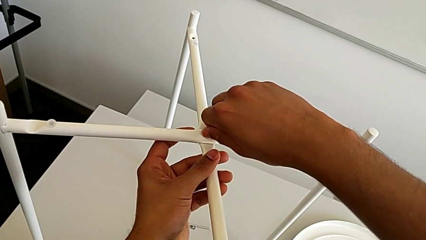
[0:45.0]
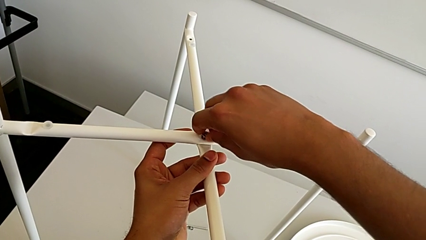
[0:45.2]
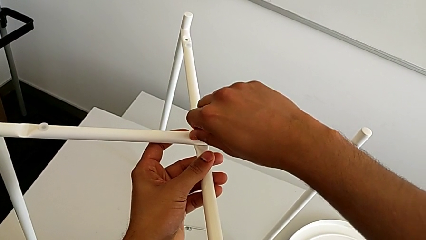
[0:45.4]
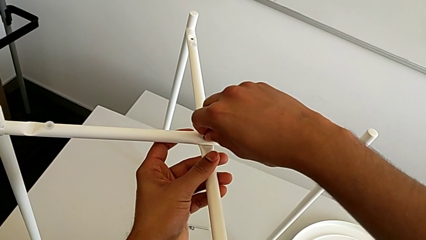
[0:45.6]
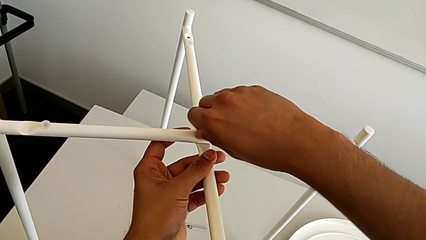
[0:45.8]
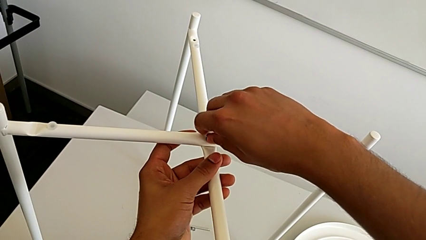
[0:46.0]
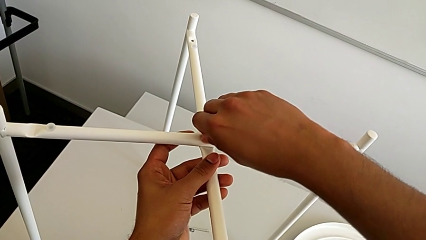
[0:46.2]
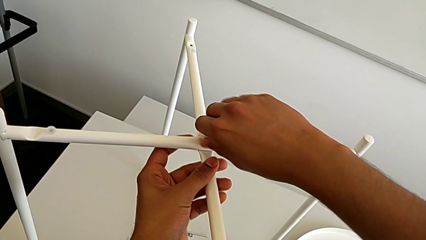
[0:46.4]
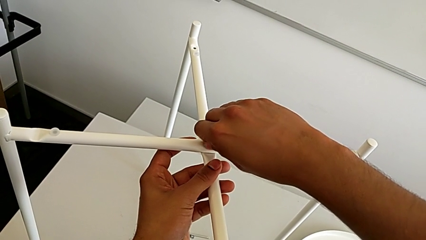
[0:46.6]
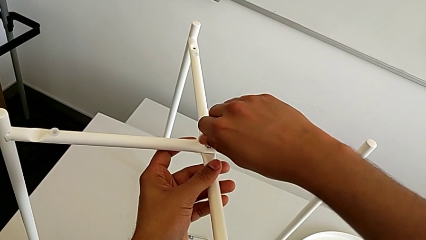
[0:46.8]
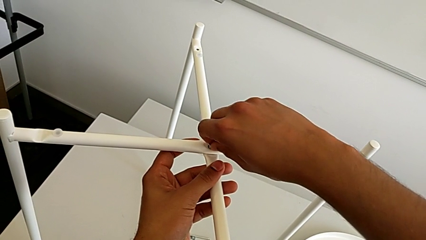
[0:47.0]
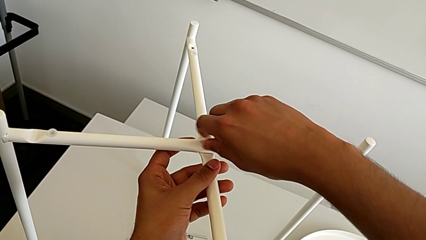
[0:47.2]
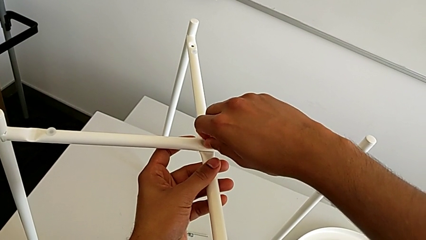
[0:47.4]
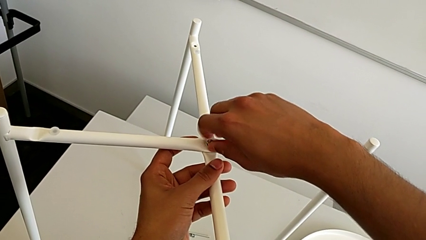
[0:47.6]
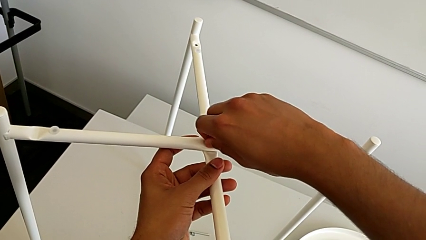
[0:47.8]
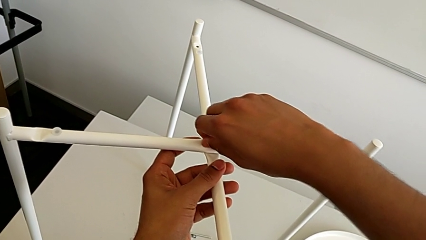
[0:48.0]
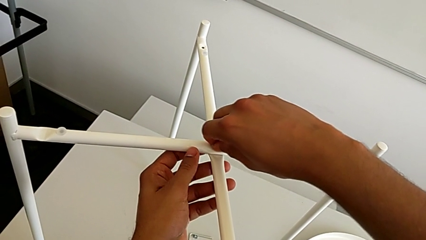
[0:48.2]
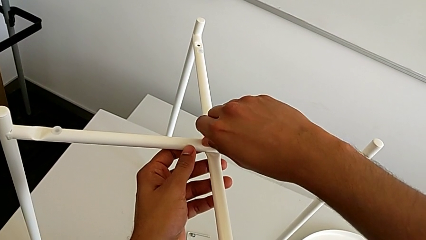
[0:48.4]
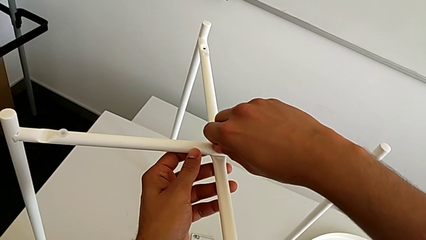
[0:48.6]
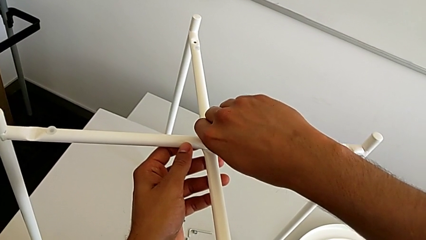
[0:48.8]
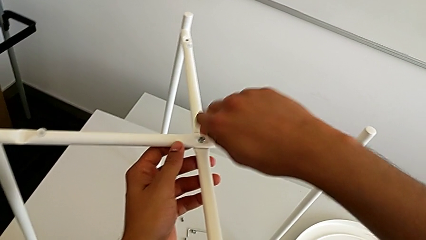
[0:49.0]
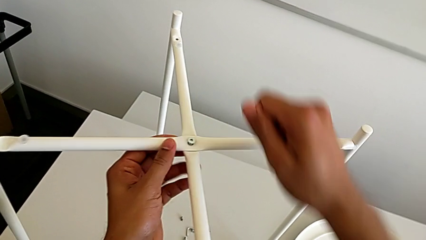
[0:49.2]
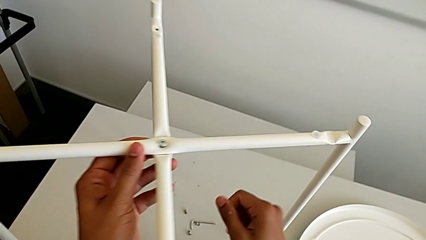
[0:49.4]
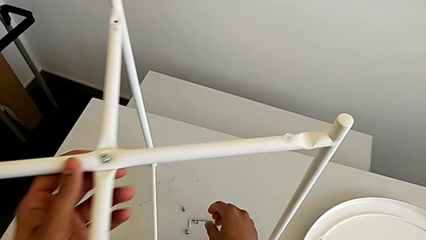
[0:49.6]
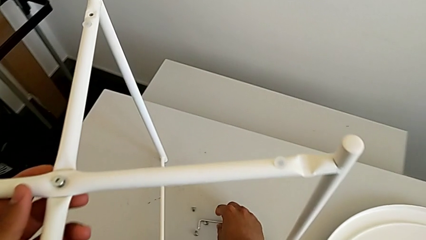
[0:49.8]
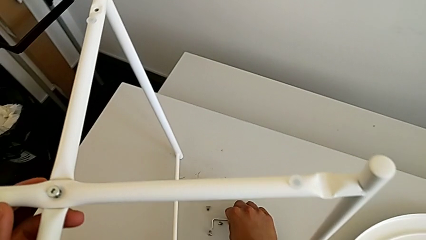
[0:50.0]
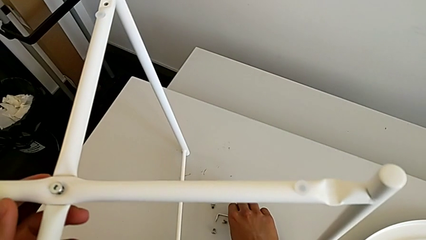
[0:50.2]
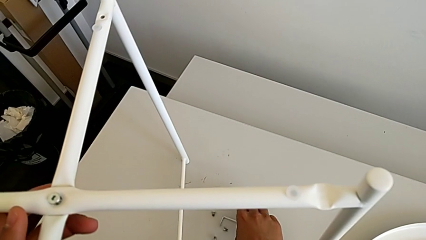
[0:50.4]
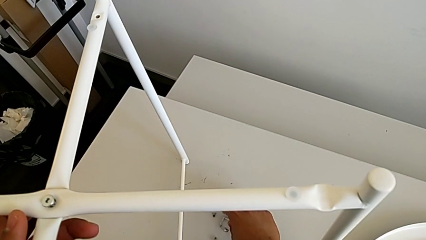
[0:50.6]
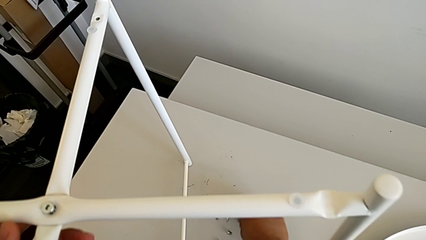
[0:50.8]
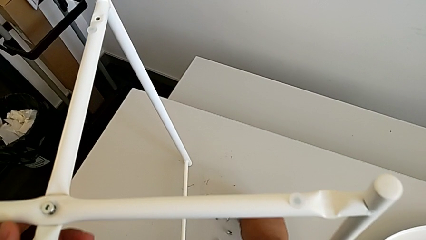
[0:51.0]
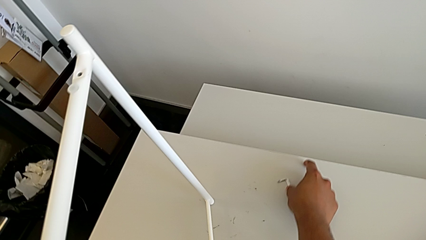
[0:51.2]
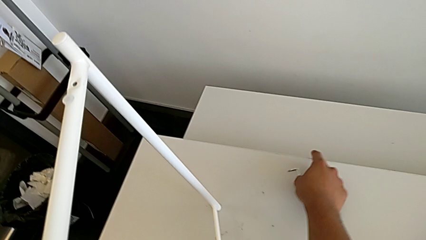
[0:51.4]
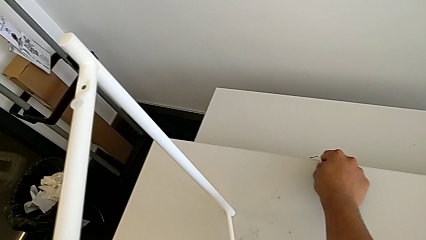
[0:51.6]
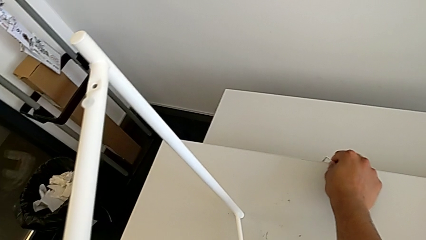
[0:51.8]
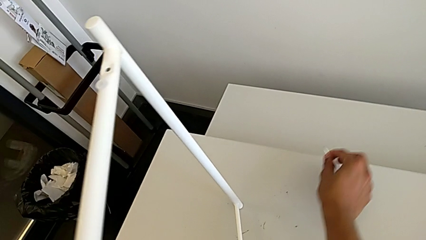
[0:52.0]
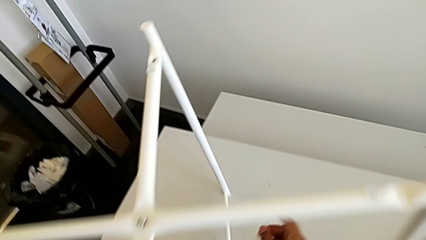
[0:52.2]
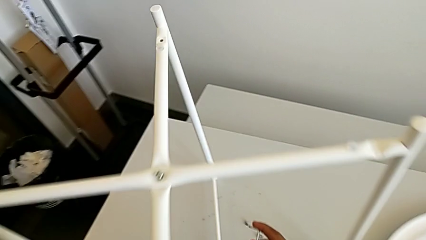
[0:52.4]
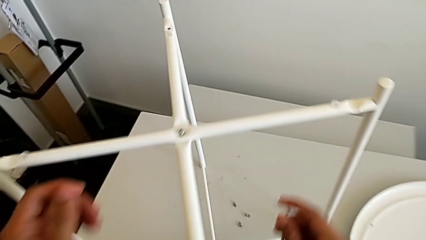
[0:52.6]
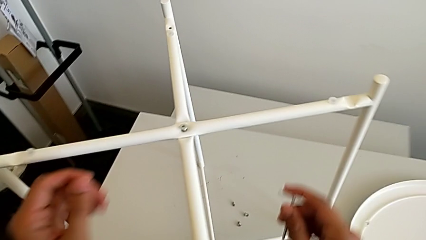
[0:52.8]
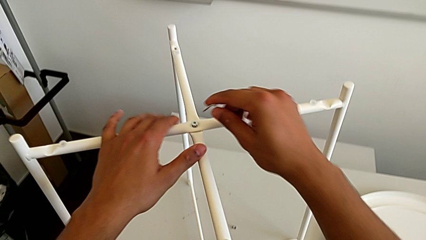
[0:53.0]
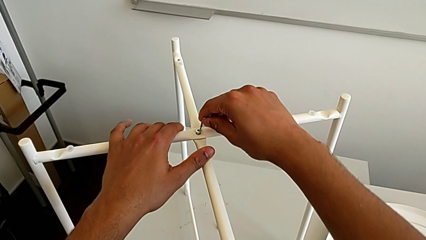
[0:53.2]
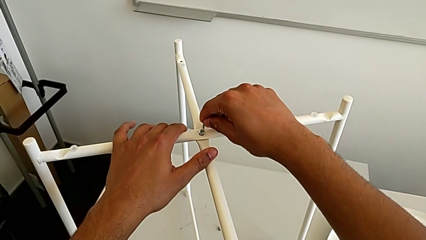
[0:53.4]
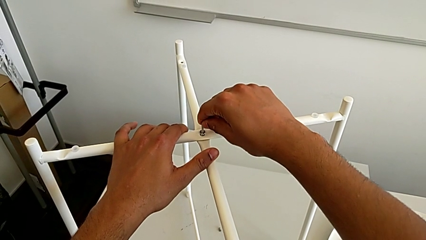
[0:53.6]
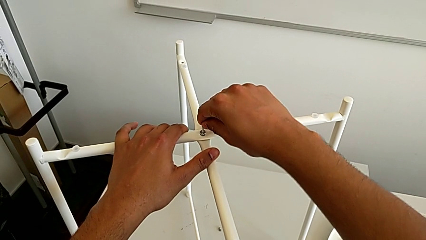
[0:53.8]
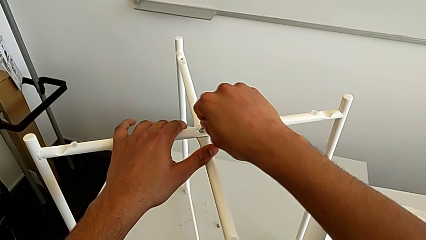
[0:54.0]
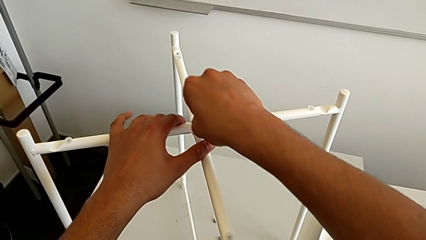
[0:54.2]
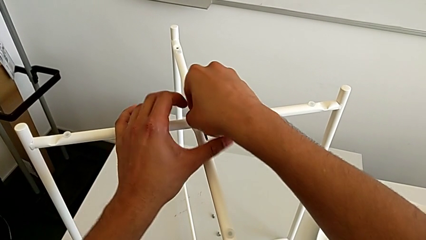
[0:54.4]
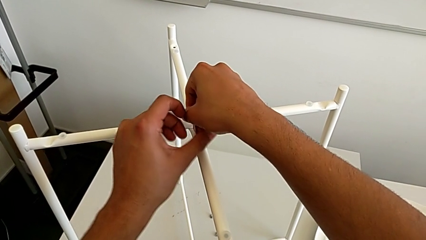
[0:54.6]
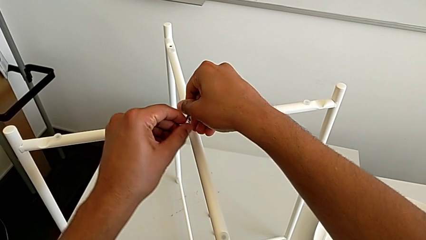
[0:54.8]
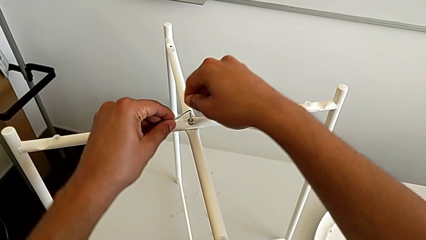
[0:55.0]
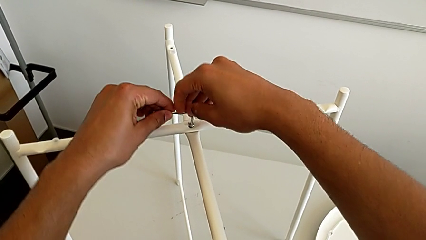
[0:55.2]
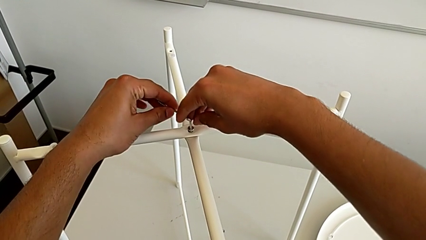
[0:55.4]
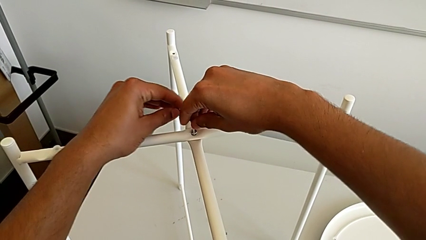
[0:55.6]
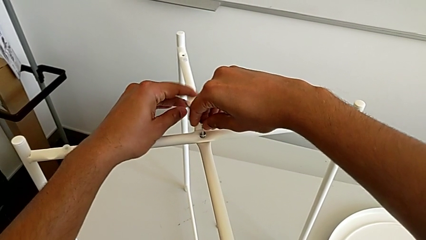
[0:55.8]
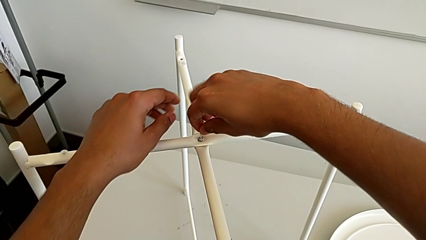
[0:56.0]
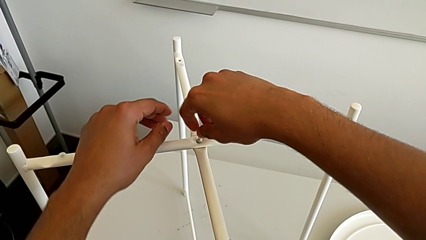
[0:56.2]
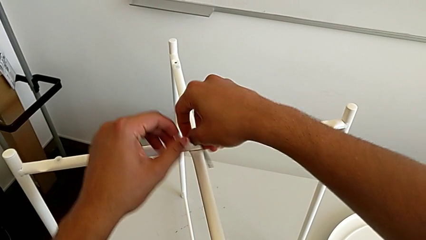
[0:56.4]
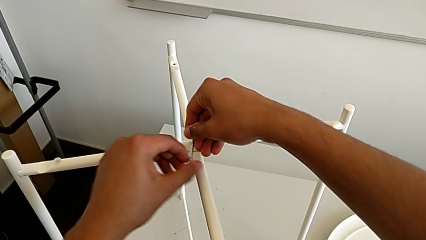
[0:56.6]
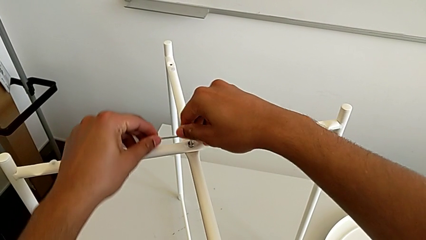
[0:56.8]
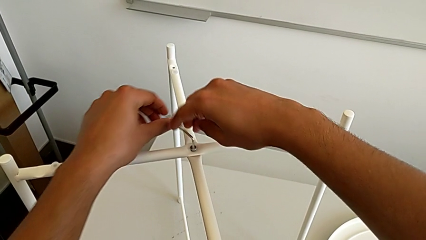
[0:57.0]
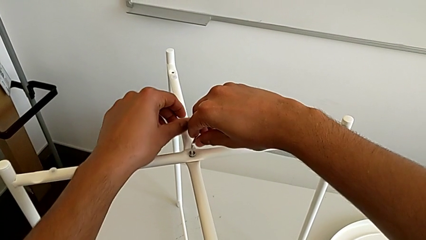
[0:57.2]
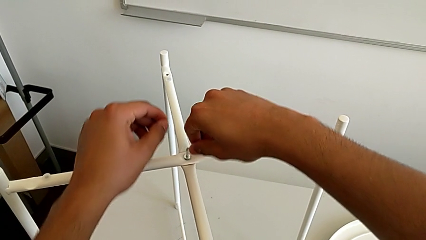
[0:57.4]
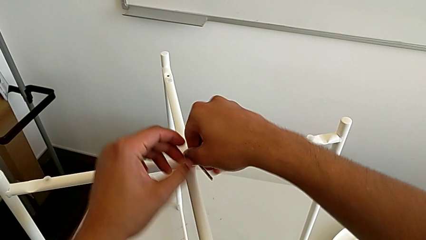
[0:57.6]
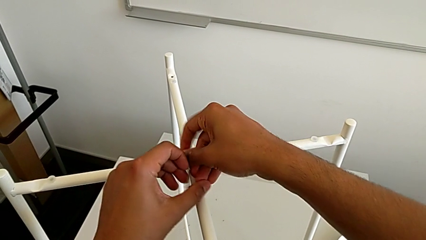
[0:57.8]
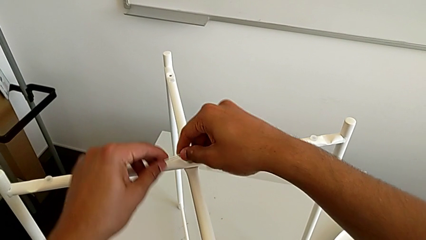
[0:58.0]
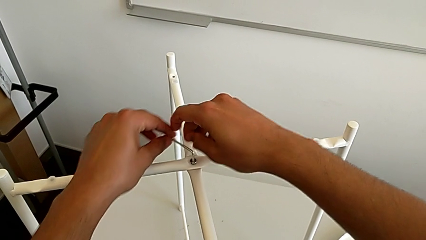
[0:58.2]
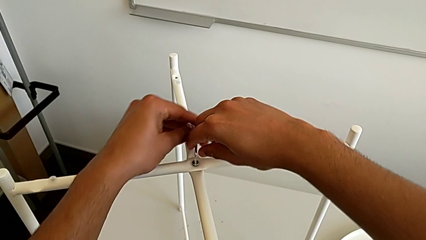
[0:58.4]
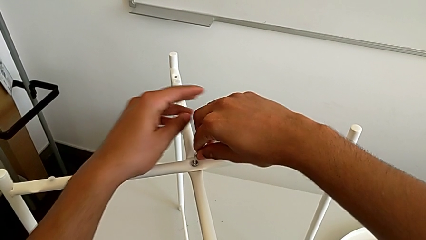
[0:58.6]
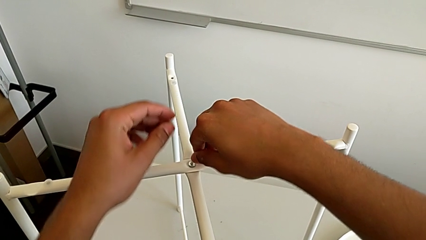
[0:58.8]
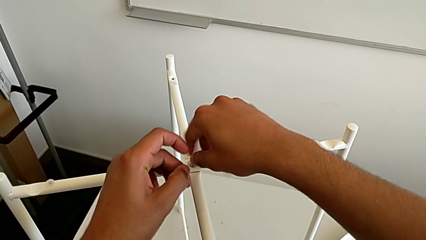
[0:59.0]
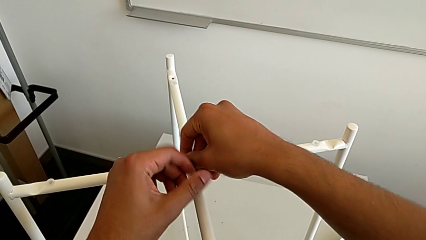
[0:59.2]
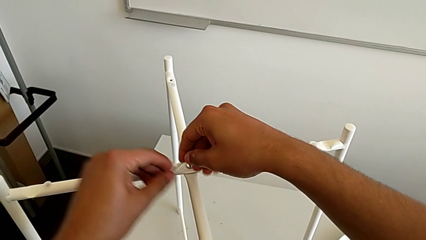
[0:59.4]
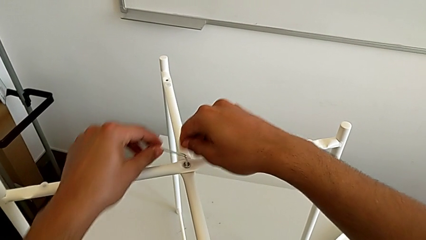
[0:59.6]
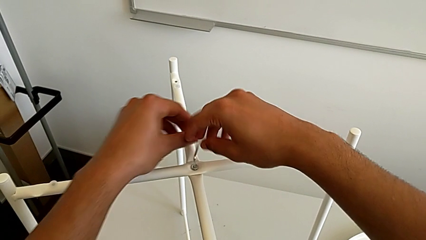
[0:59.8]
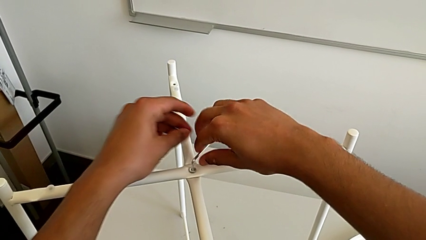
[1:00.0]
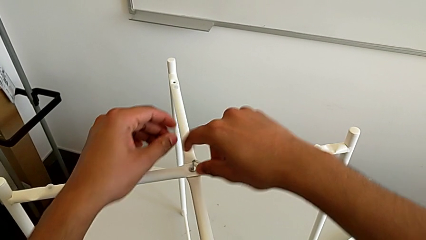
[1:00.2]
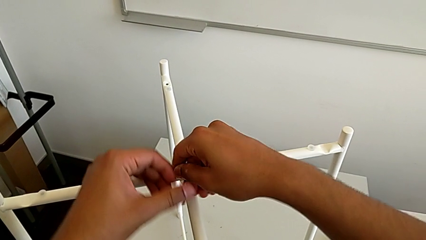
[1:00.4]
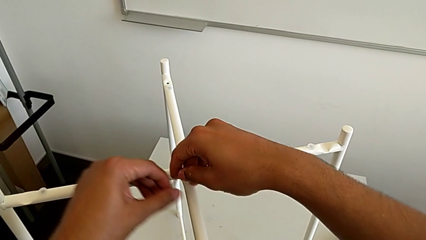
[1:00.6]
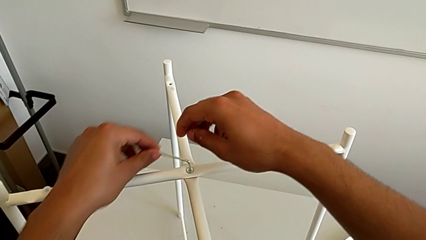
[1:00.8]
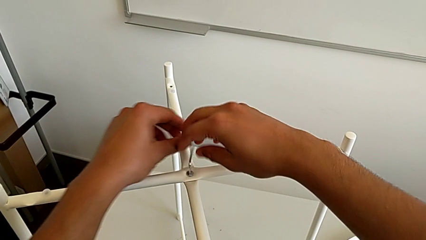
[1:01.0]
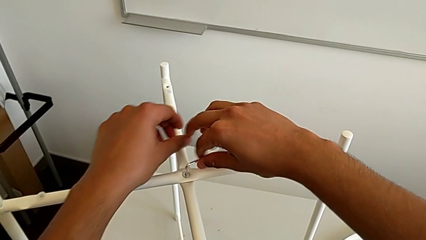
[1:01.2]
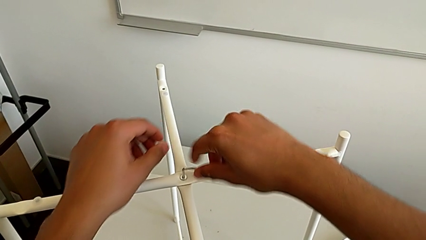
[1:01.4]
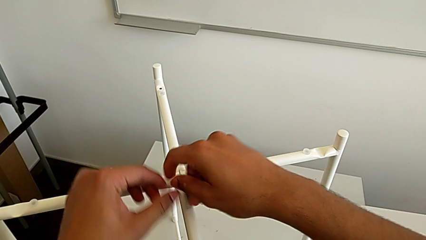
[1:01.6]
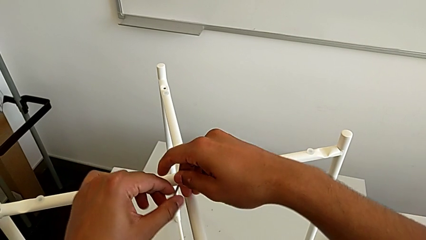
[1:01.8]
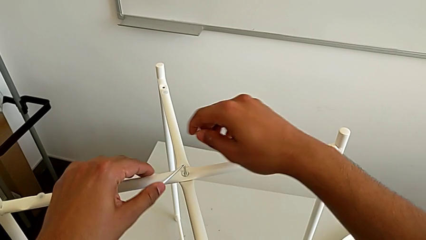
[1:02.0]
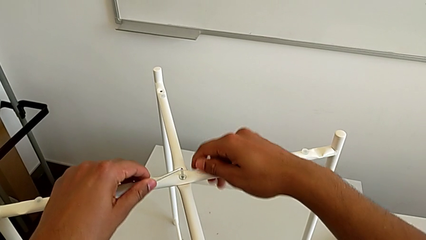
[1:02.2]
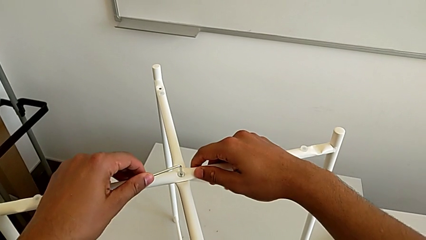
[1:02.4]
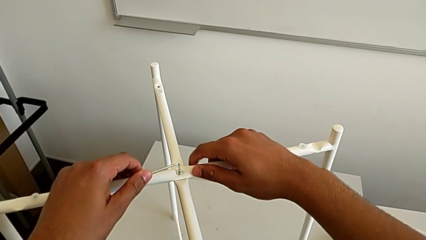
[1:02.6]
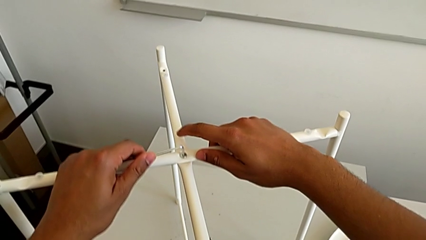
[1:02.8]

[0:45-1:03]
The camera wearer is screwing the top hex socket head using an Allen wrench. They keep screwing the hex socket head, wrongly grab the Allen wrench, which slips from their hands, grab the Allen wrench, insert it and begin to screw the hex socket head.
